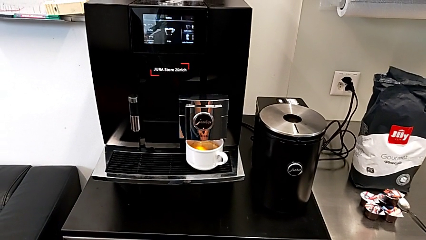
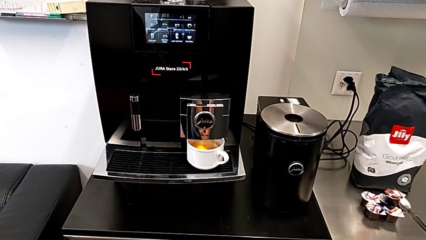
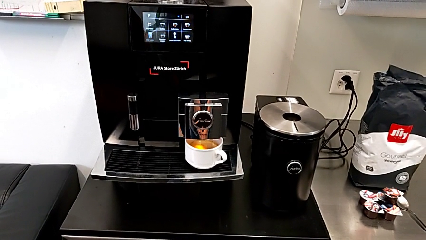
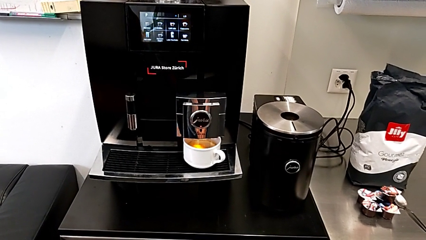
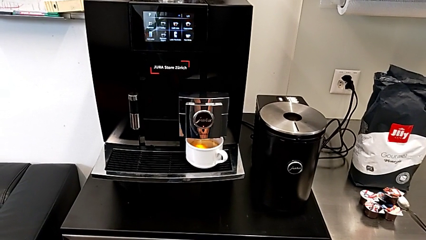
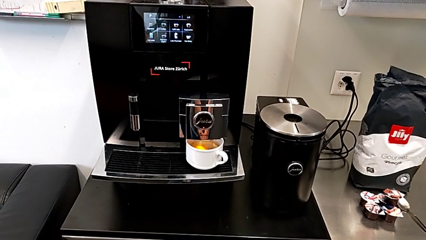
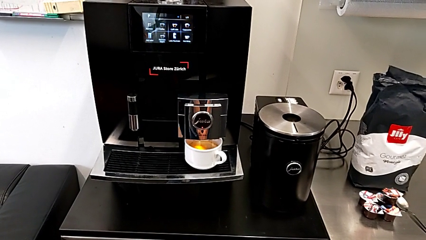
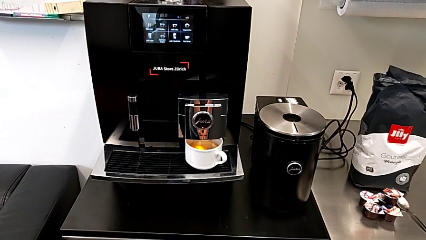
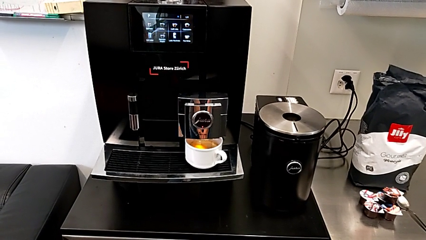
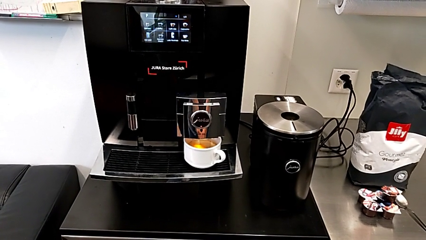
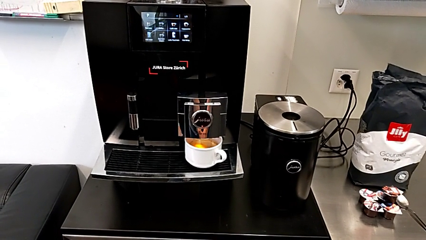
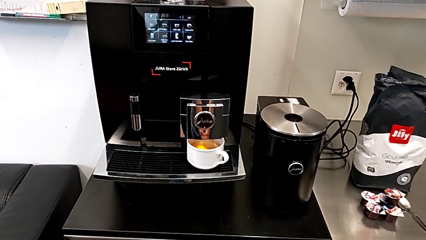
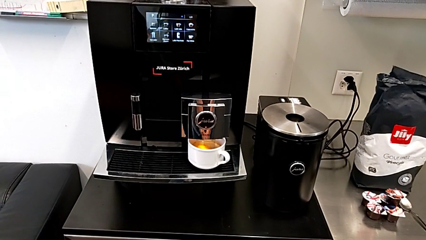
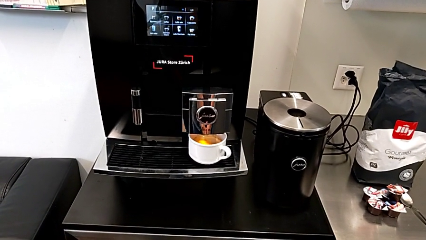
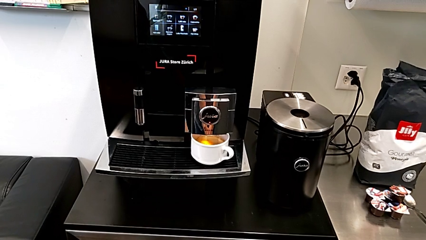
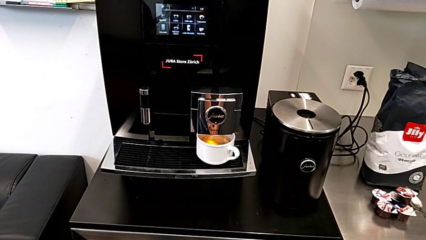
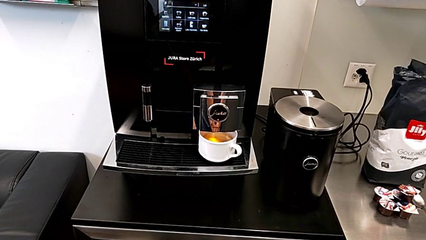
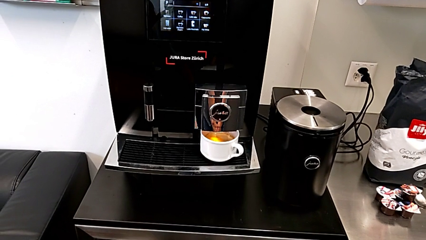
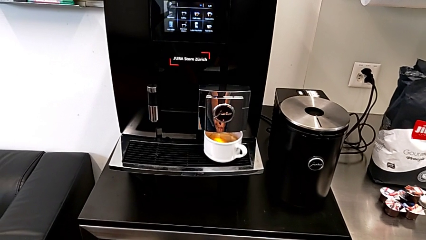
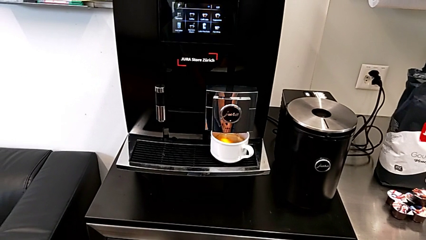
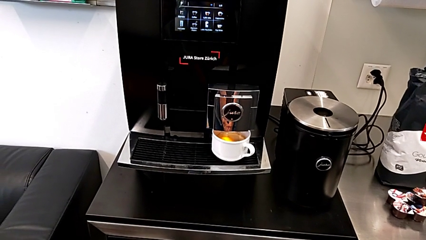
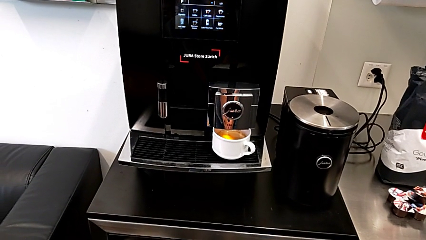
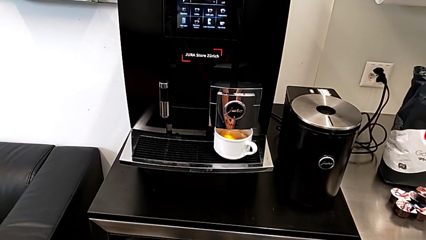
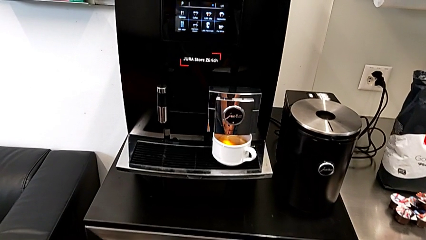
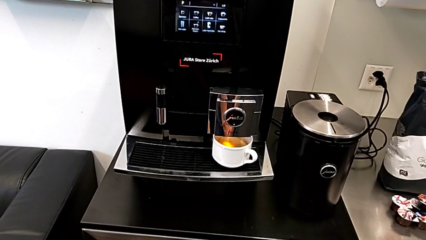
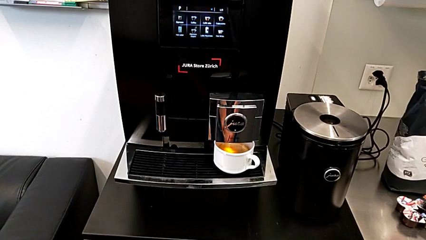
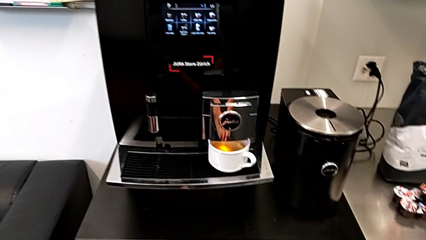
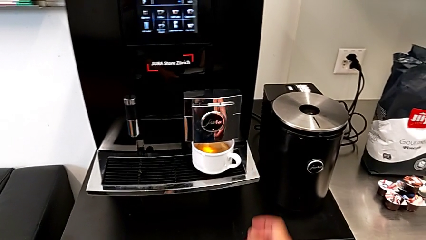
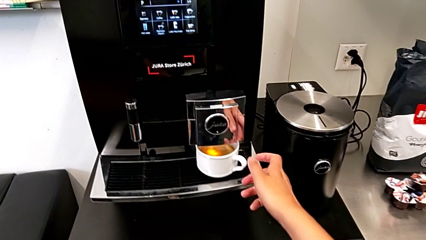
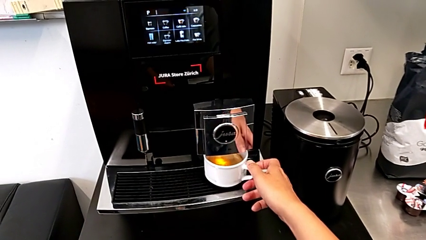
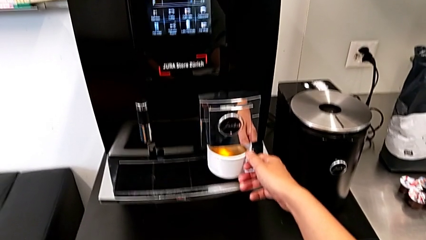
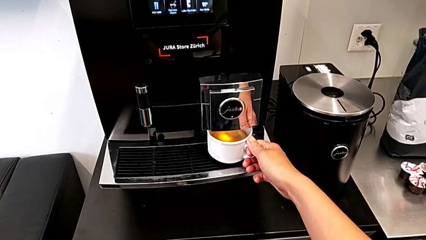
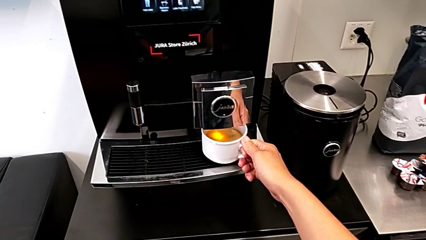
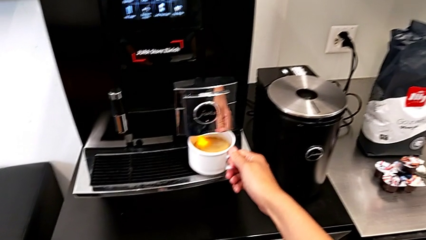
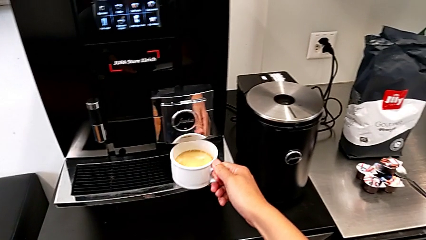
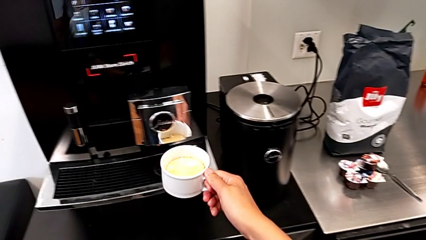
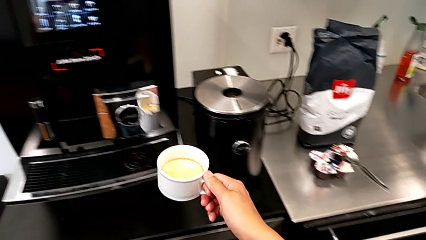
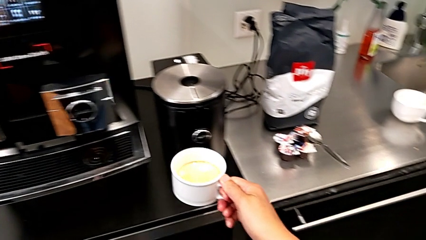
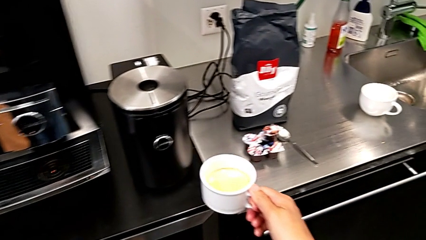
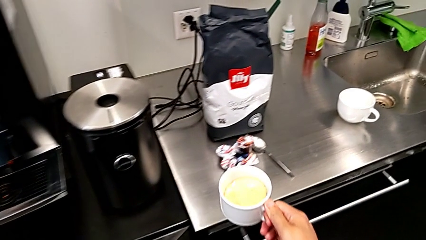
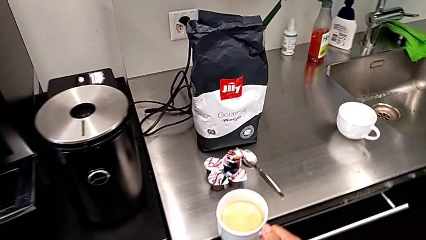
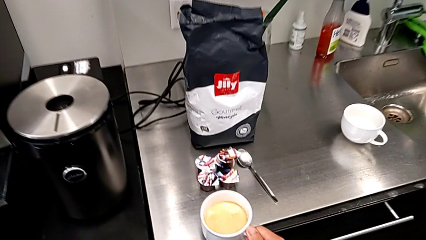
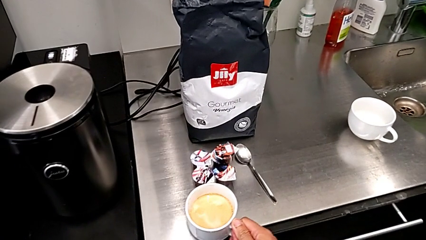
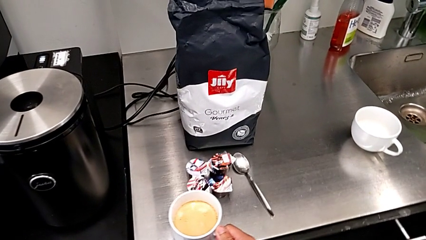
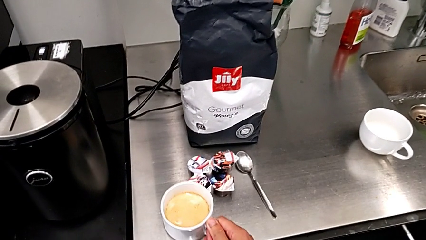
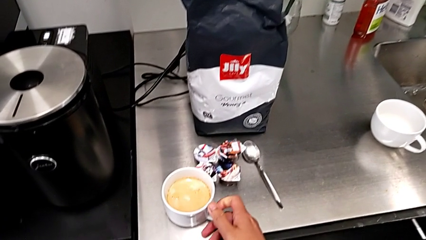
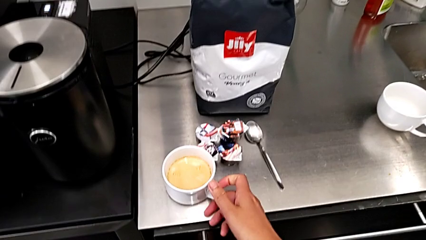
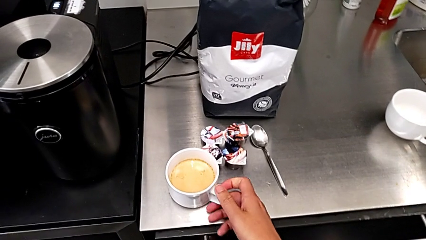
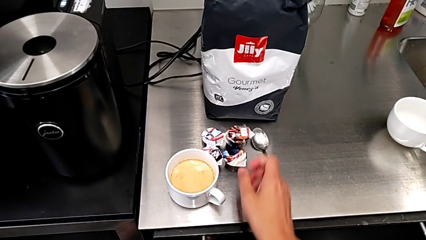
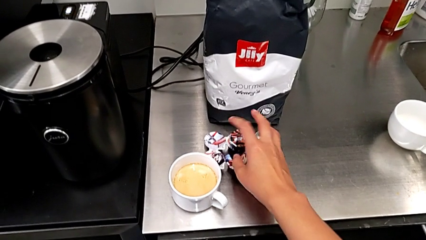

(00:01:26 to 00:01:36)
The camera wearer is making a cup of coffee. They grab the cup, lift it and place it.

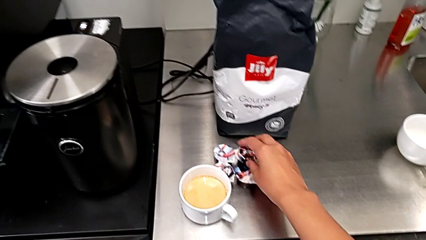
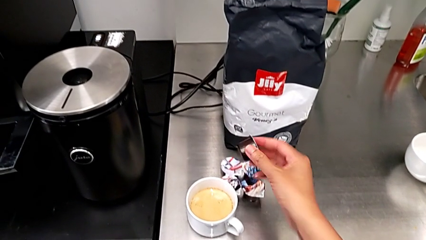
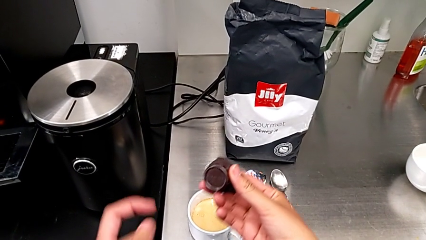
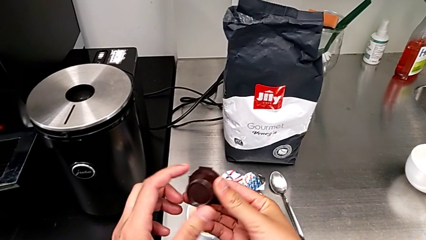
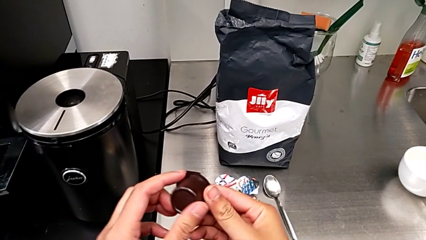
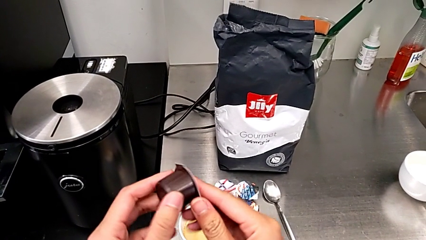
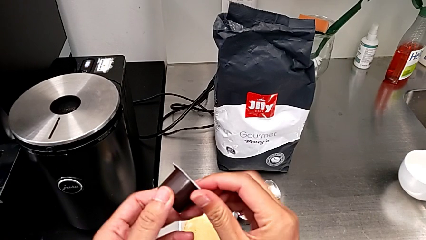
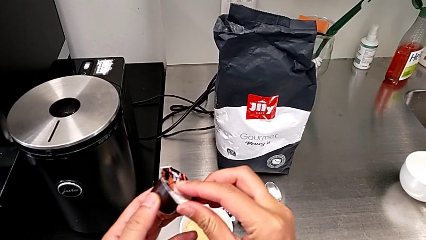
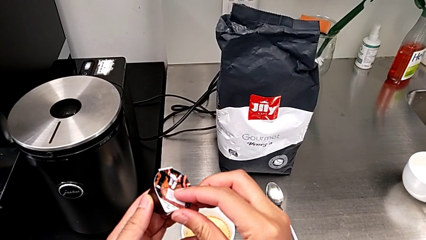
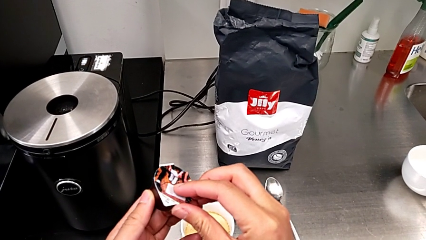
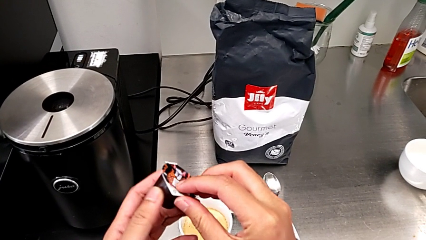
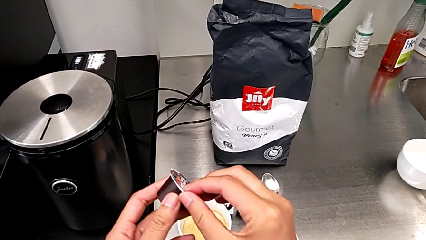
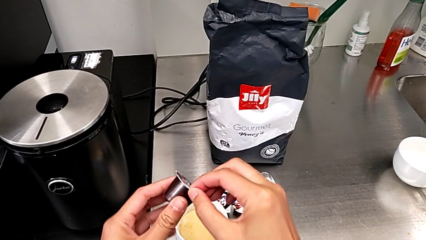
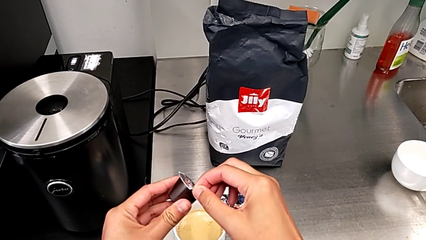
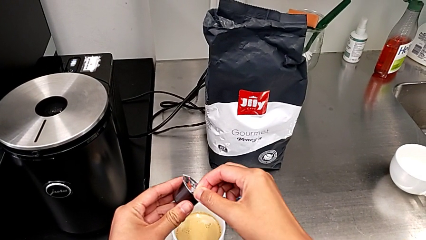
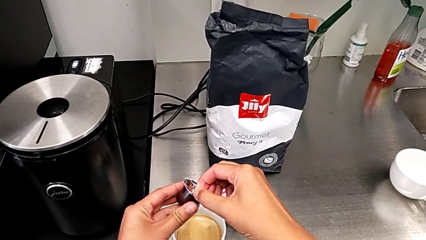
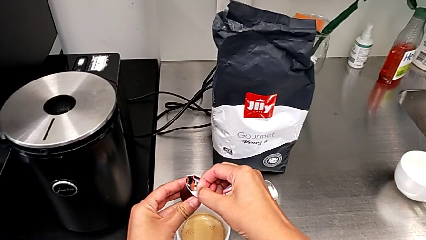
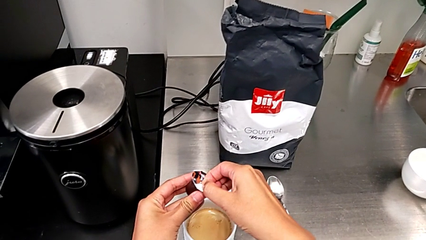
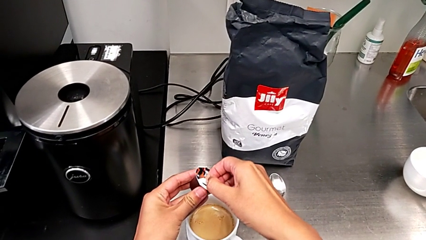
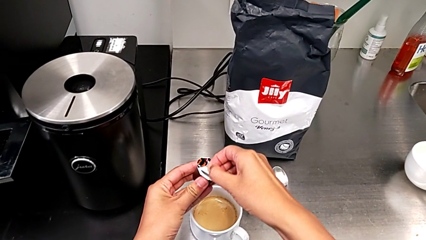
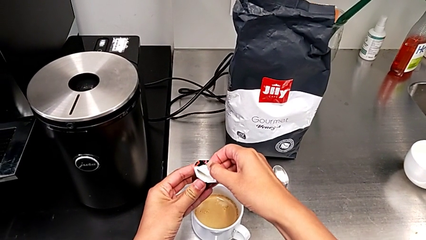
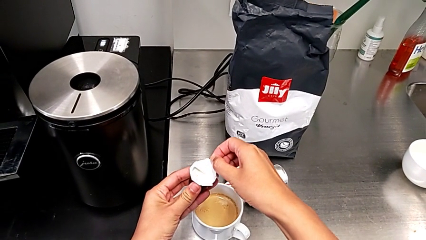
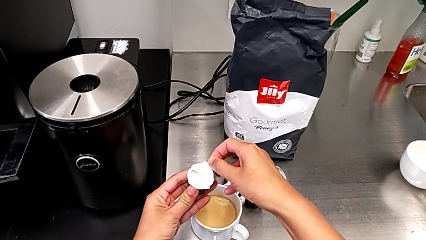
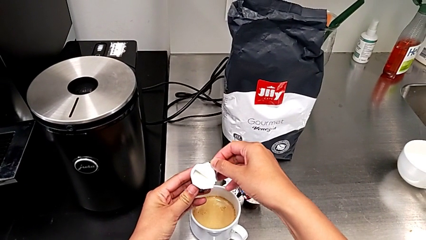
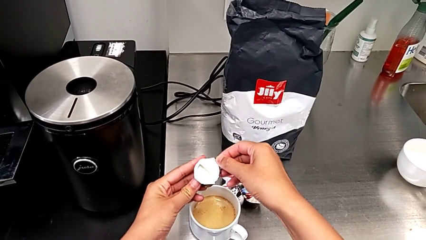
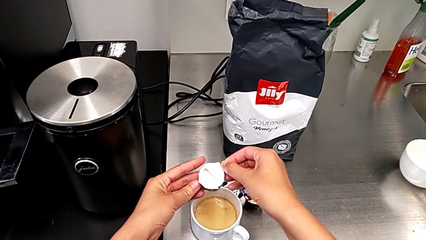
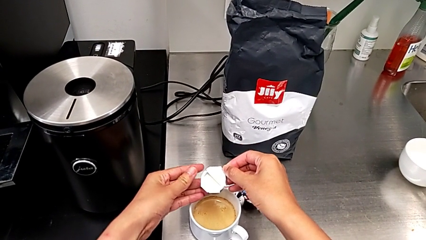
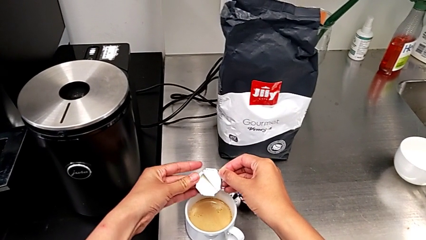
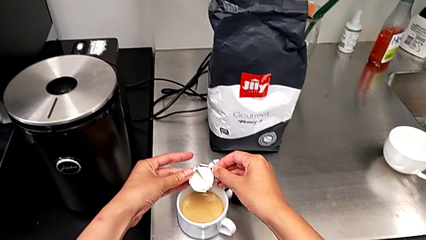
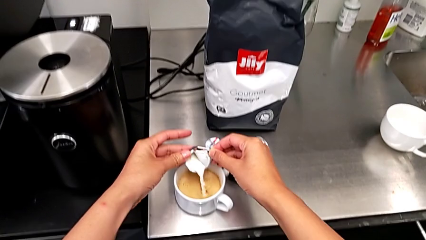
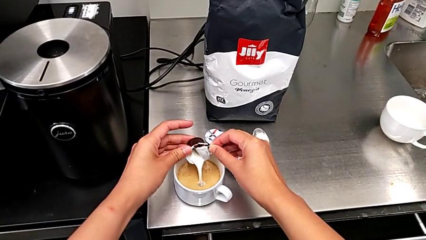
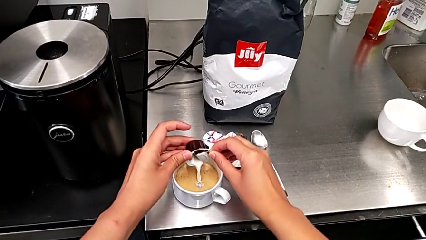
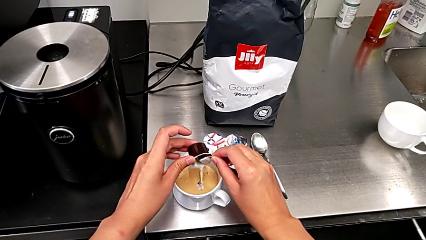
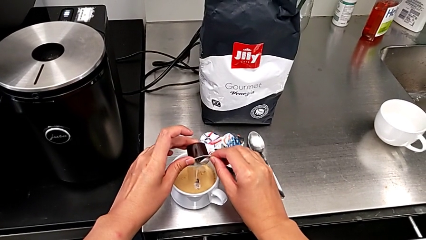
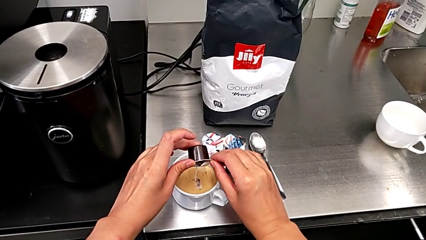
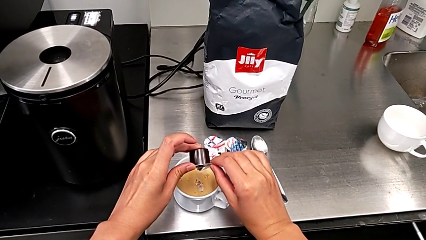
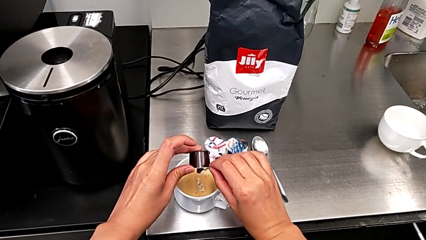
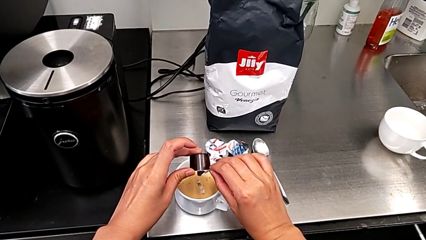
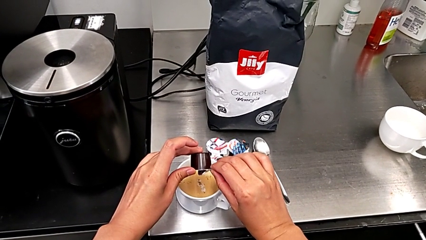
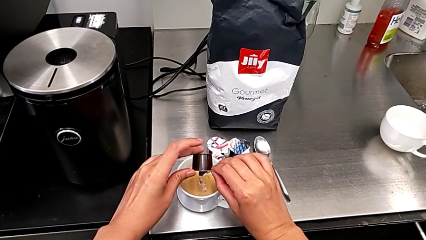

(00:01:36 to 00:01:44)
The camera wearer is adding cream to the coffee. They grab the cream, open it and empty it.
